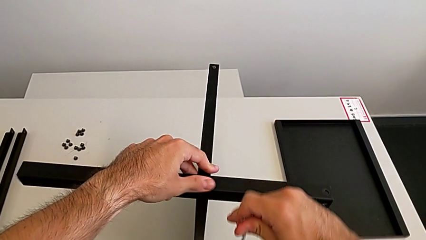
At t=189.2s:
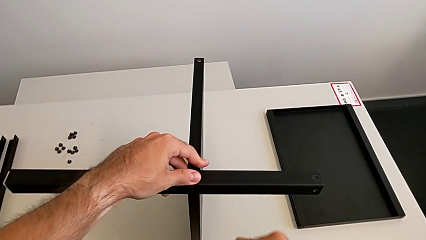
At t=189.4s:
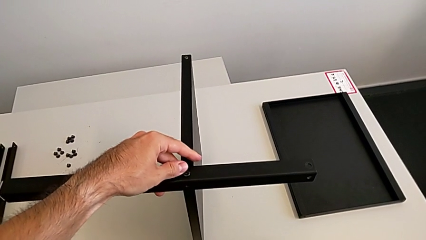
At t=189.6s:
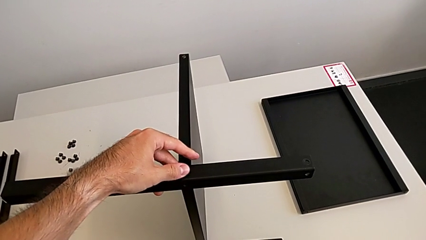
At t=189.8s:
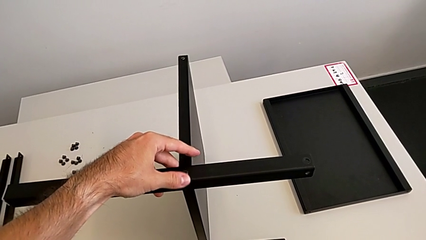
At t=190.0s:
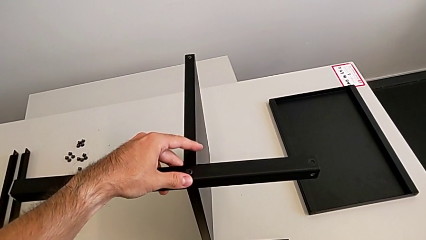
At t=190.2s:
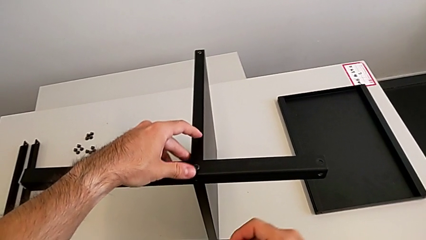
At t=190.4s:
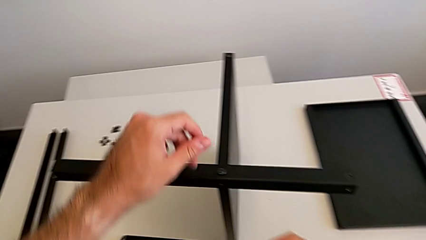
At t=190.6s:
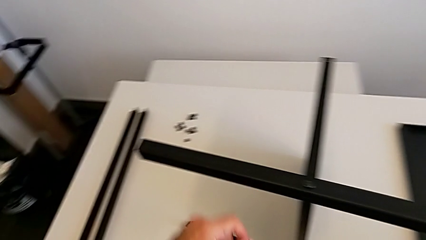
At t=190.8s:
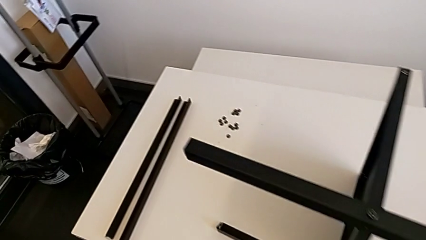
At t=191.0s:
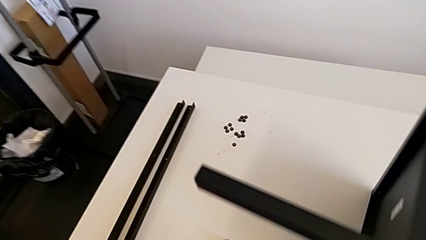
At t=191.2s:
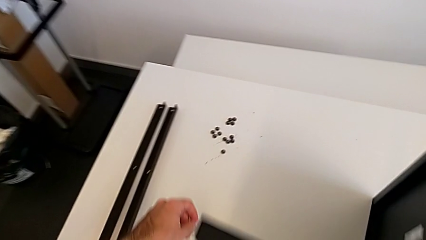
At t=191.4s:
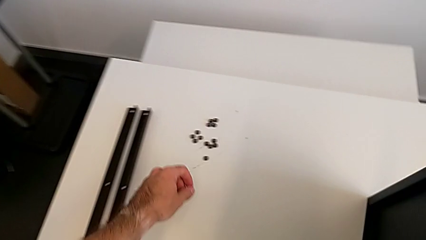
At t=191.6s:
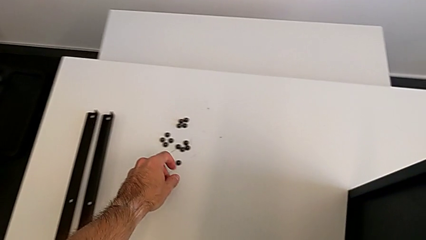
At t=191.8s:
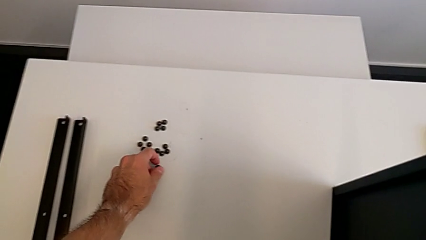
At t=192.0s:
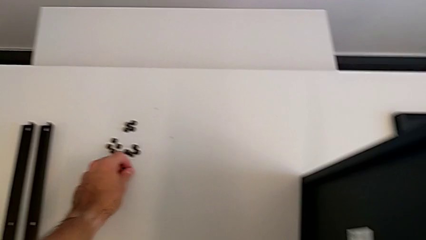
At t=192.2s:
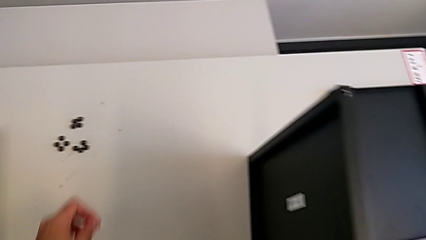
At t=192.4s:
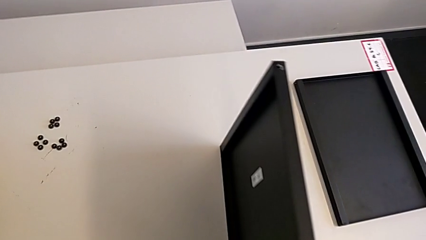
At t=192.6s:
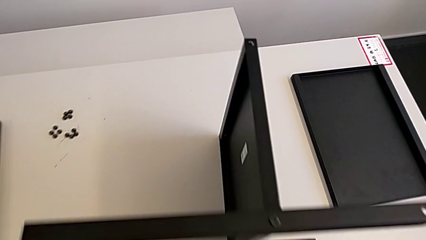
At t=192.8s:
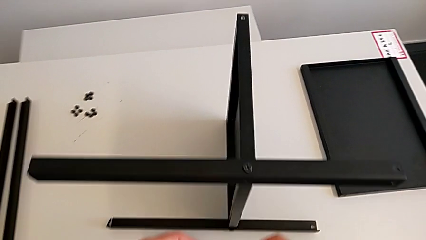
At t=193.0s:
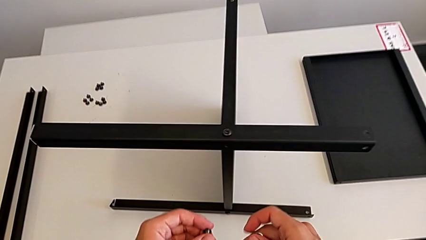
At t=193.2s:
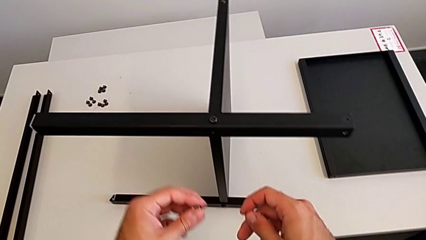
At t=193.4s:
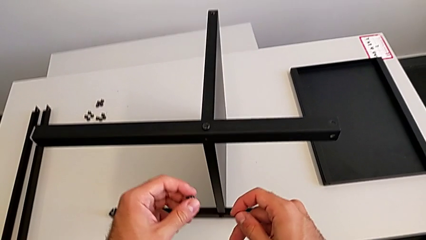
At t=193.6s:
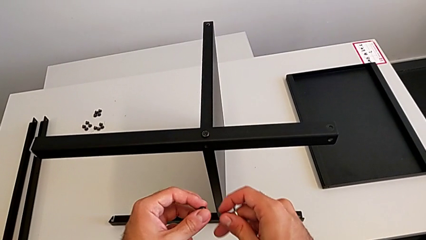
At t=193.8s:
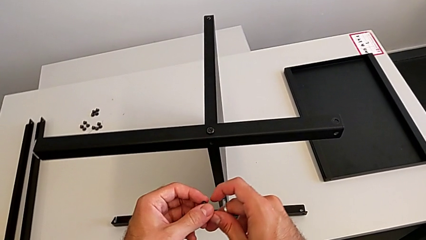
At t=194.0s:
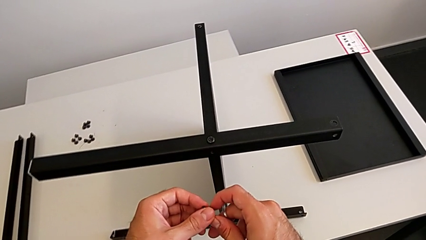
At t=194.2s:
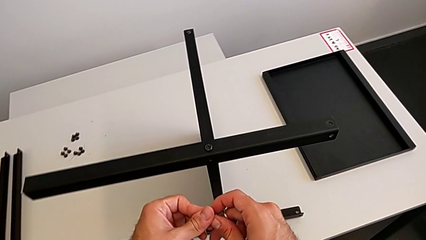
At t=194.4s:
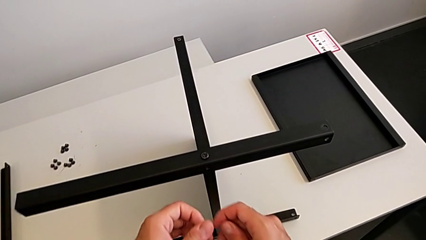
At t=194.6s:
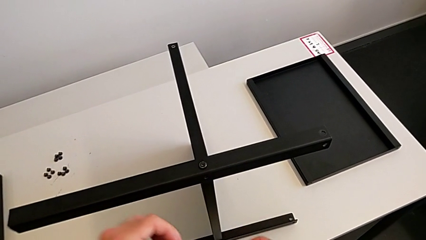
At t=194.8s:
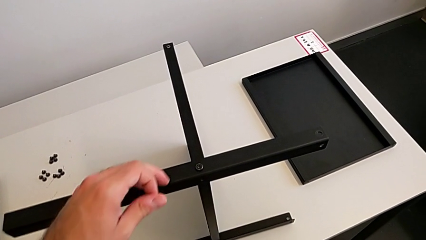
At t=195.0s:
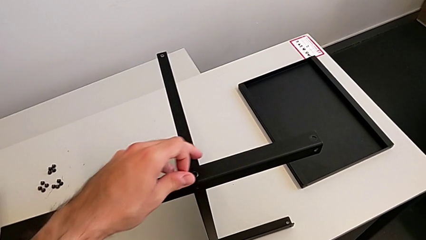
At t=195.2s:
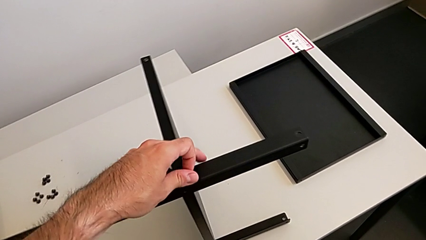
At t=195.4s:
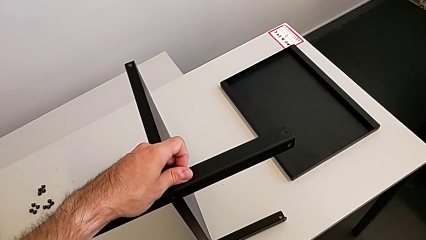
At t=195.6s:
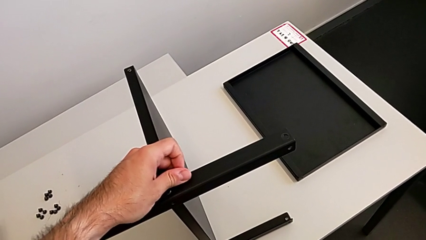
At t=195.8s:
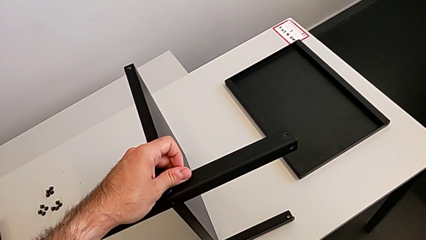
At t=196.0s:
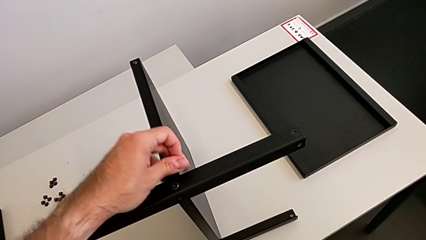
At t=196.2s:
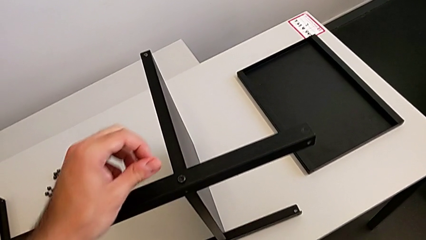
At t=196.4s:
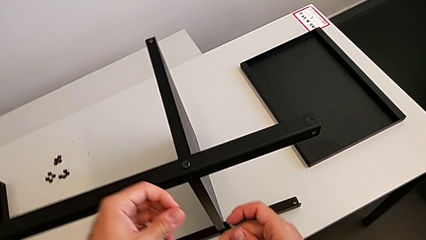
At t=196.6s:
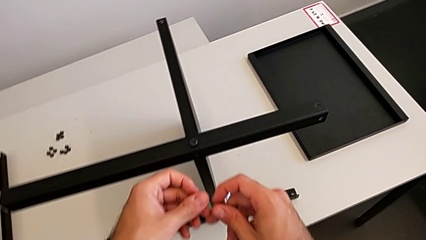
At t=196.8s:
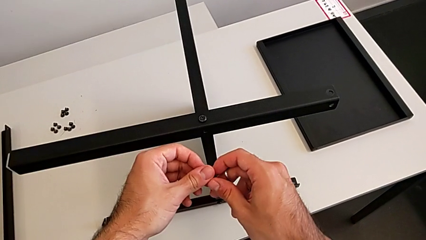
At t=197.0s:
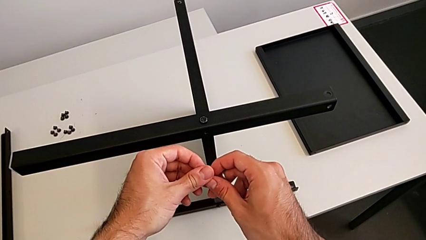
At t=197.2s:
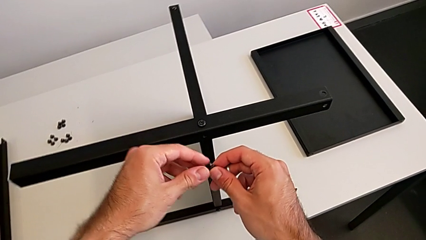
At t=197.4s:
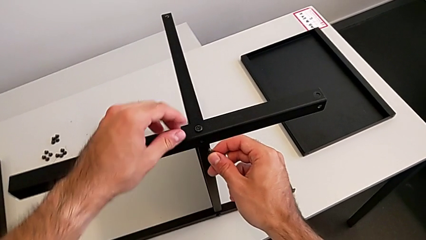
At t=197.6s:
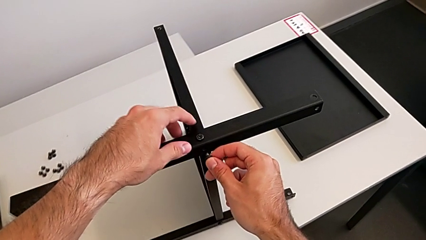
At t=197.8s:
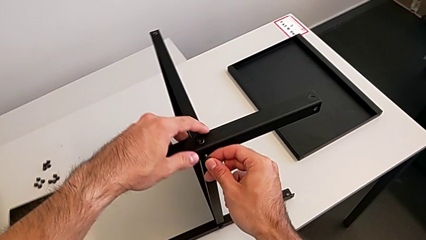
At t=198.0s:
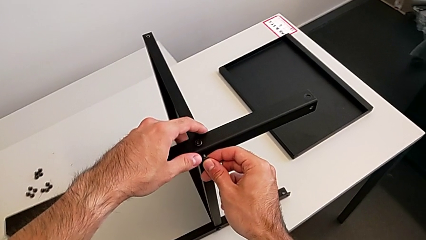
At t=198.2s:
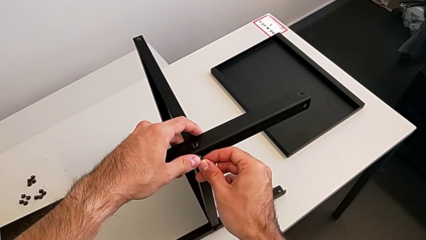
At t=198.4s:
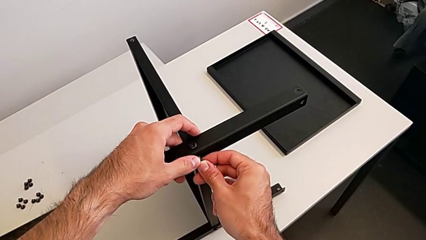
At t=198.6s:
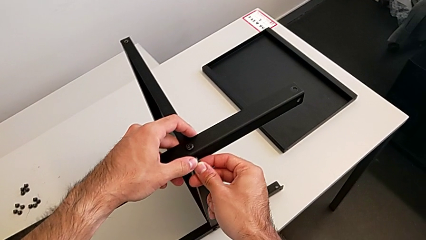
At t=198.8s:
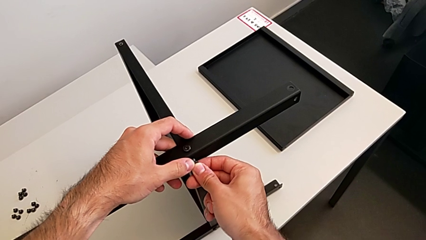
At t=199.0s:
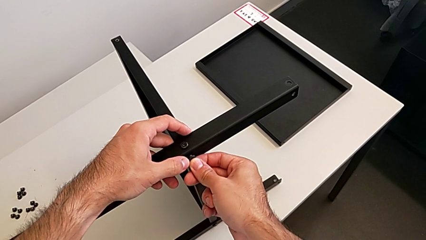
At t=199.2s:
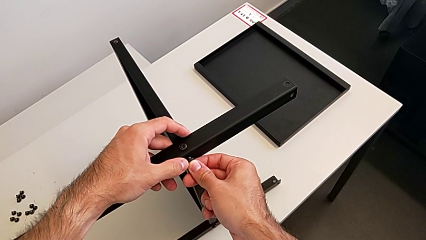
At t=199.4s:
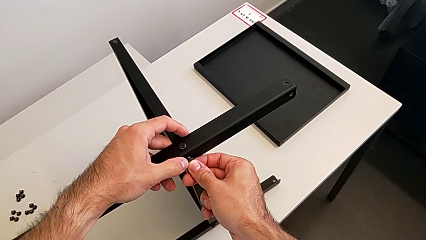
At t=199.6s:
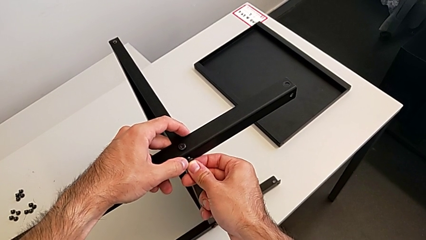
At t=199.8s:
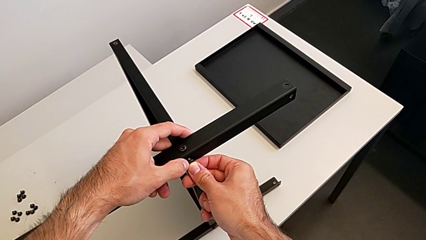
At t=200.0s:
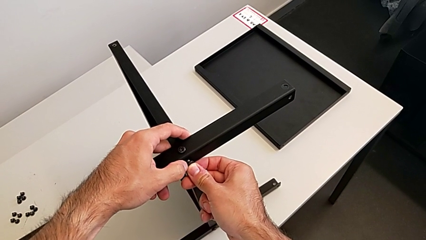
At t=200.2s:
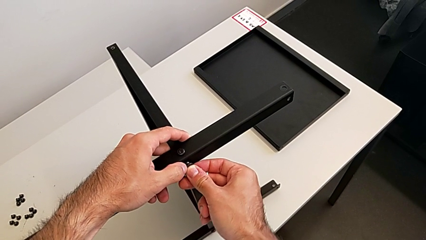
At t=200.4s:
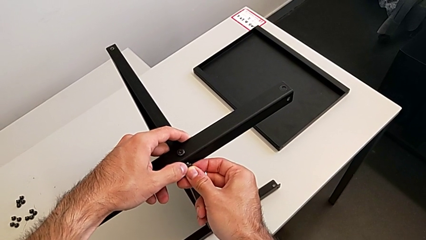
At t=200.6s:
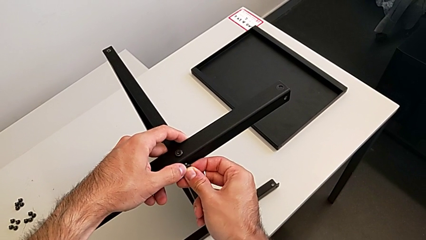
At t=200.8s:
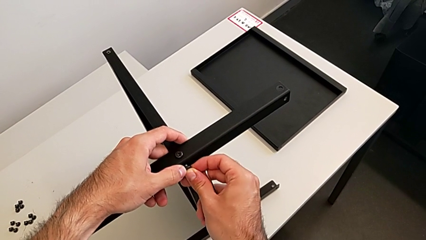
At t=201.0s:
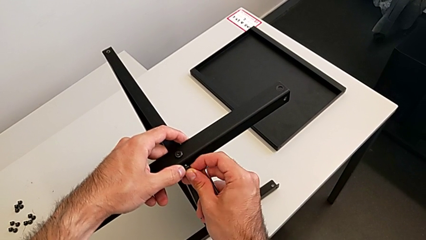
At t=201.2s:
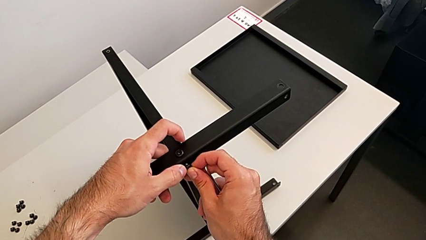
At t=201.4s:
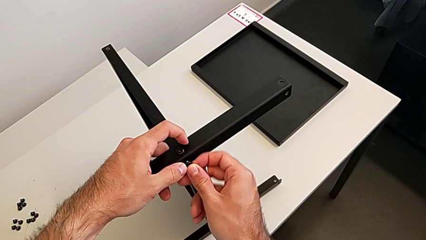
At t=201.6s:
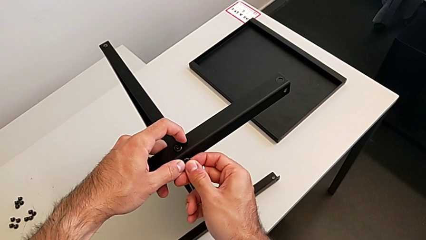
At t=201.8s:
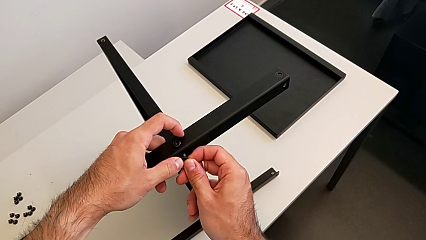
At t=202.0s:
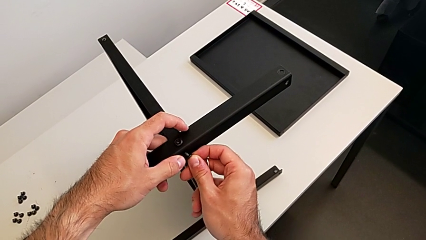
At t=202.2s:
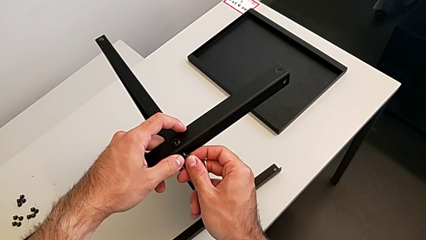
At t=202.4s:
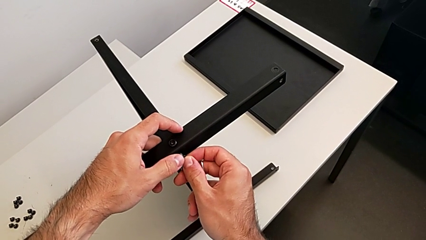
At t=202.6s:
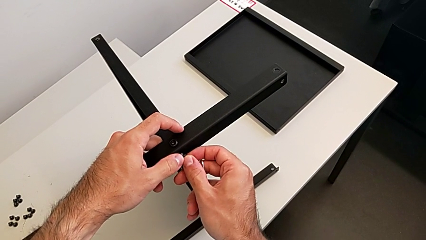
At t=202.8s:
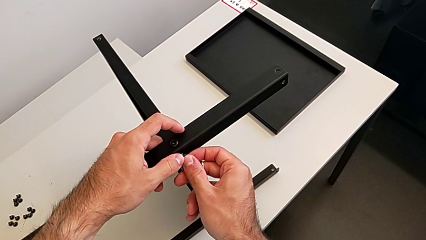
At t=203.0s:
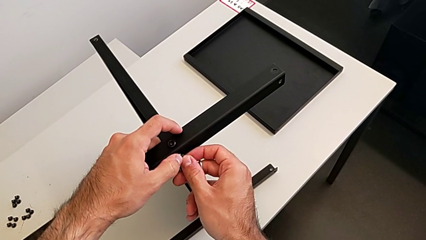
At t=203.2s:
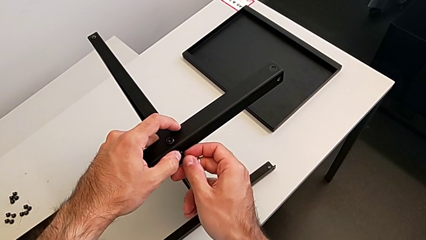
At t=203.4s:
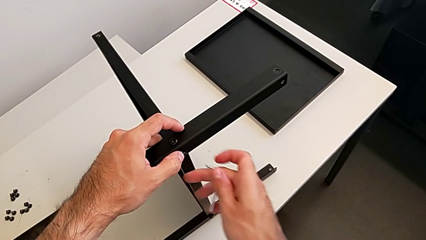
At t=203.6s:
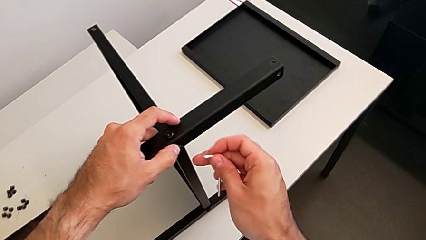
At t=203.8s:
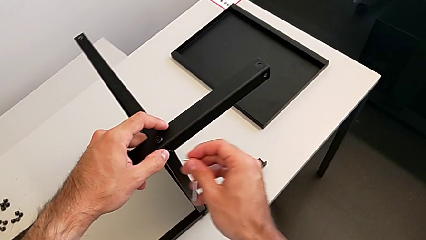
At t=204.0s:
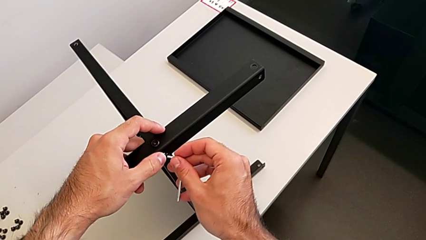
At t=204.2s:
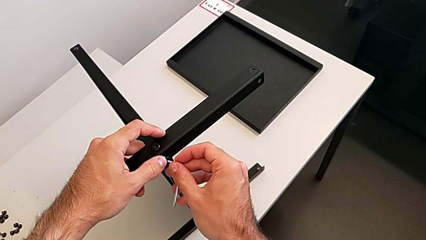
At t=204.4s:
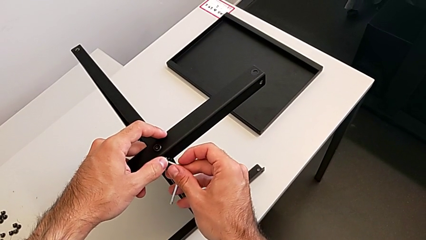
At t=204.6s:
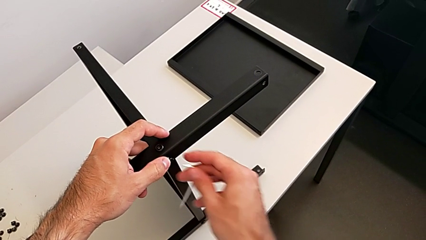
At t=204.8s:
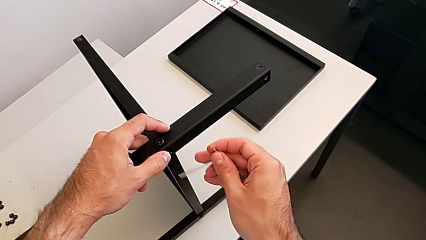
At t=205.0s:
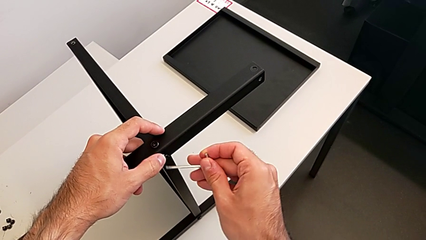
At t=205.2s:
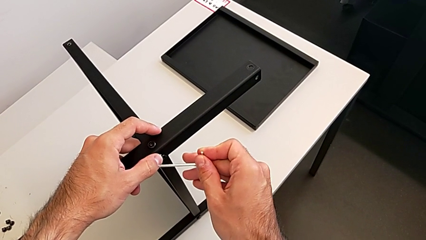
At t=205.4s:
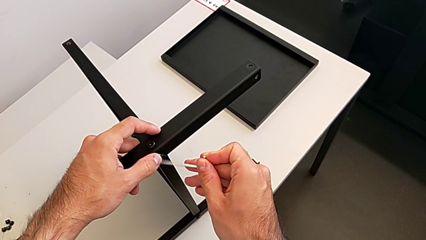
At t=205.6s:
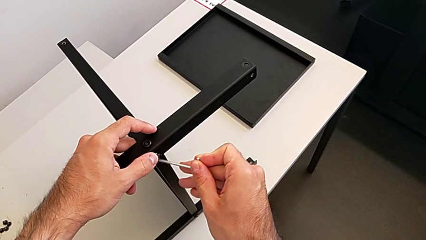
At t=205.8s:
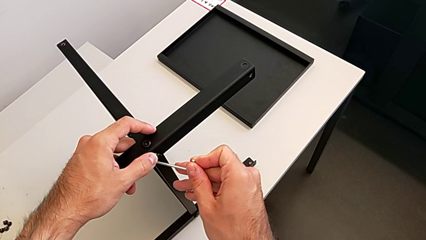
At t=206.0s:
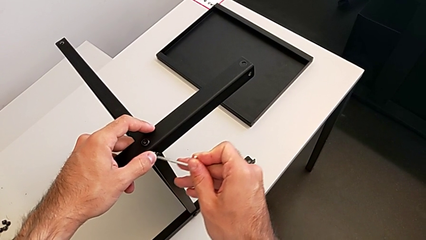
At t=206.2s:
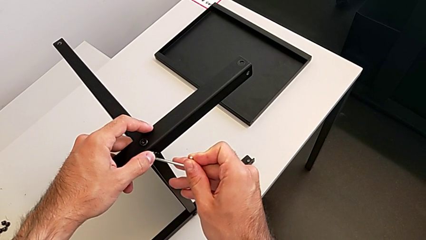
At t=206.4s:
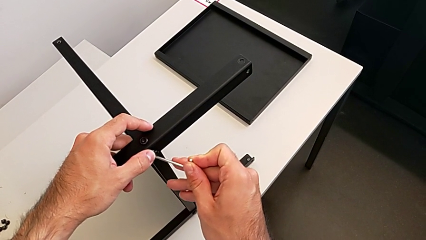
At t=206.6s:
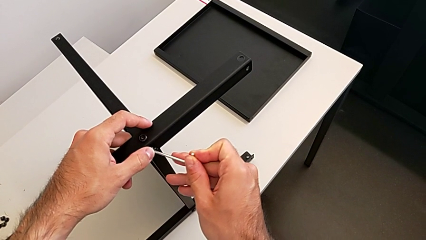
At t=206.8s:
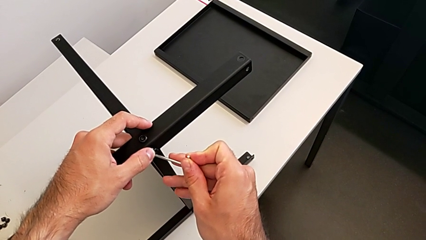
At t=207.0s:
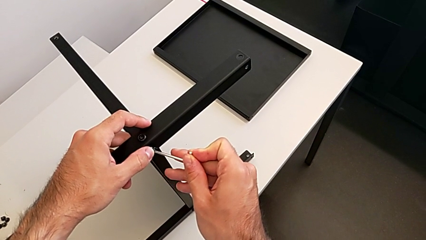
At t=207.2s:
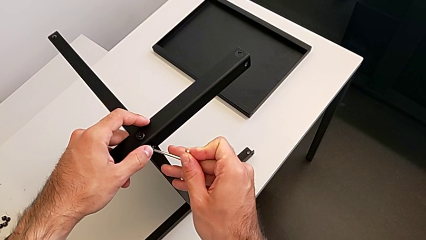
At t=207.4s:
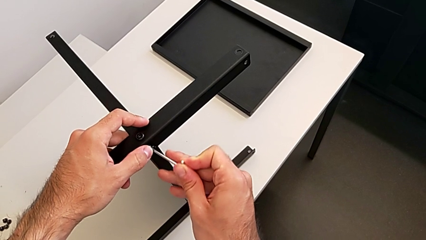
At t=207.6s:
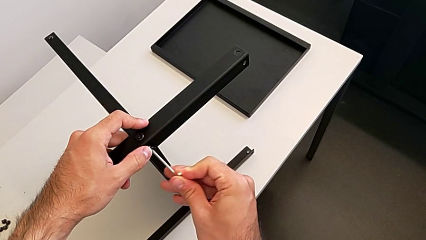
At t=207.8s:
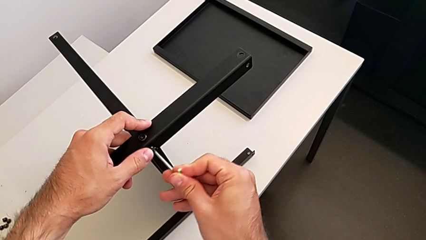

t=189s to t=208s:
The camera wearer is screwing the second leg to the middle shelf of the table. They grab the hex socket head, insert it, insert the Allen wrench, rotate it and insert it.
